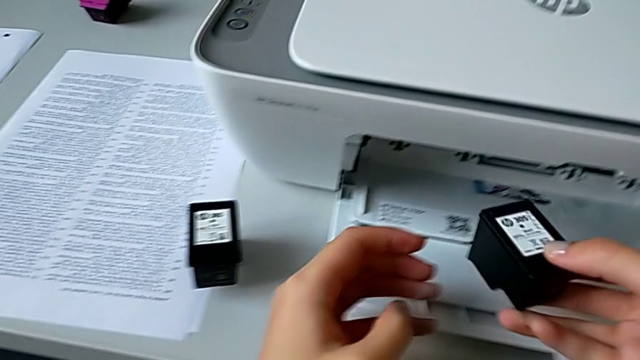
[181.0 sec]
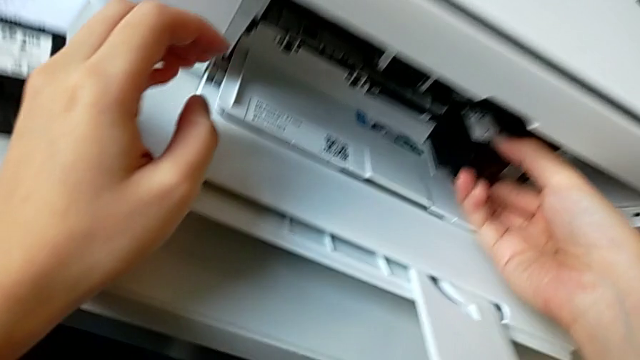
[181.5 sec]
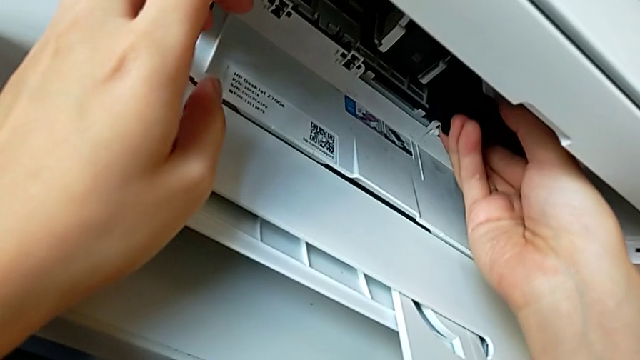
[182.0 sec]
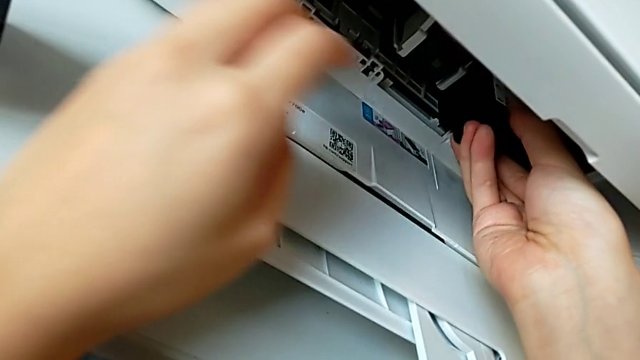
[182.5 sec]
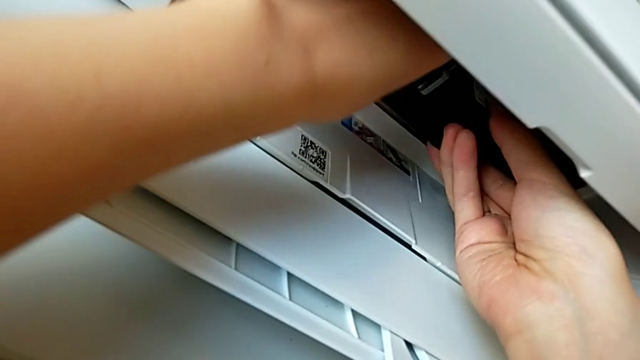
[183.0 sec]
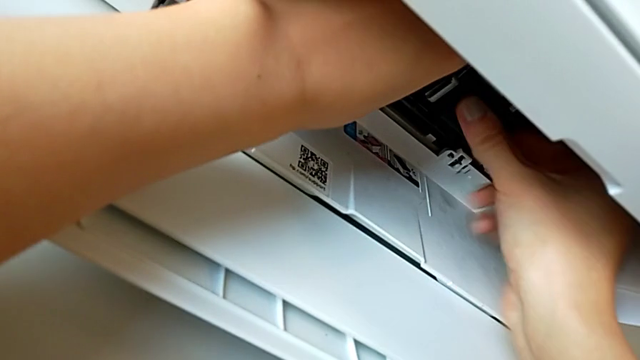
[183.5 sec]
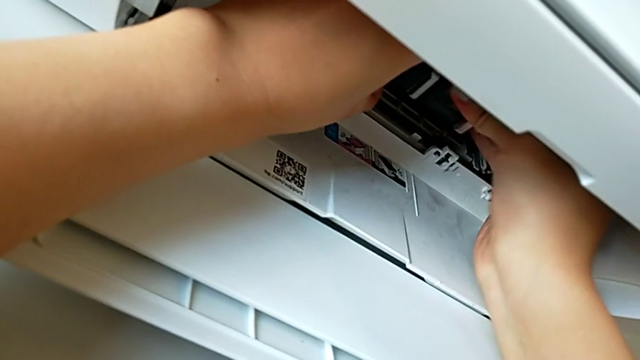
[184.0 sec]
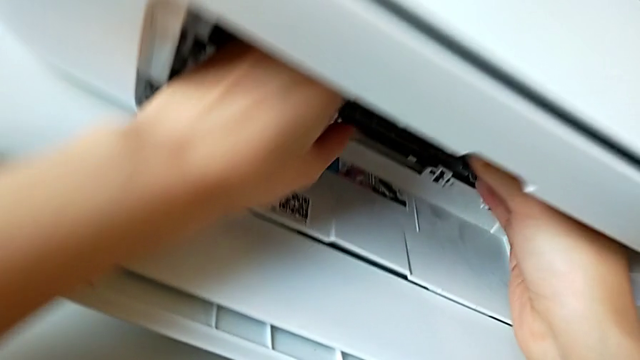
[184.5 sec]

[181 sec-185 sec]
The camera wearer is exchanging the black ink cartridge. They begin to insert the new ink cartridge.

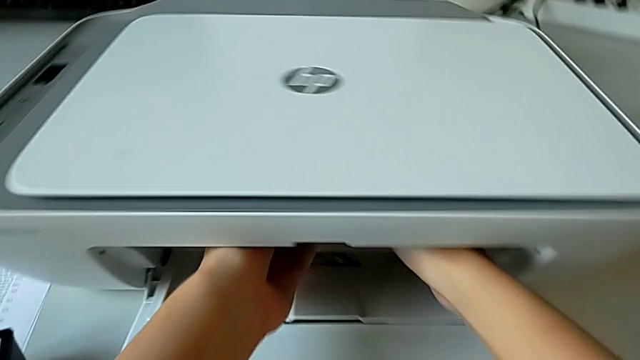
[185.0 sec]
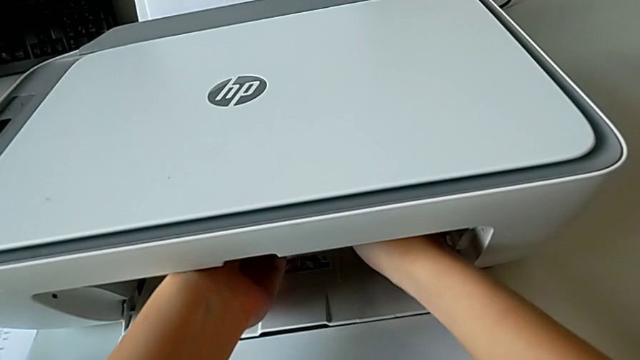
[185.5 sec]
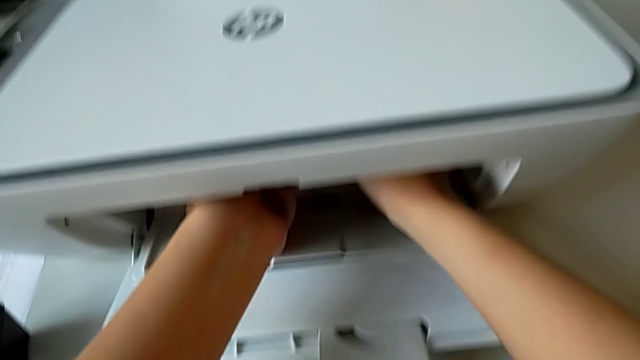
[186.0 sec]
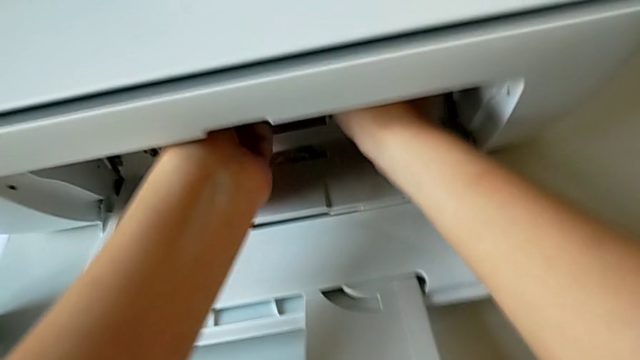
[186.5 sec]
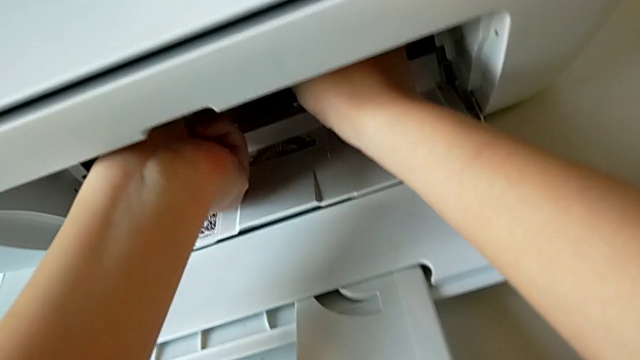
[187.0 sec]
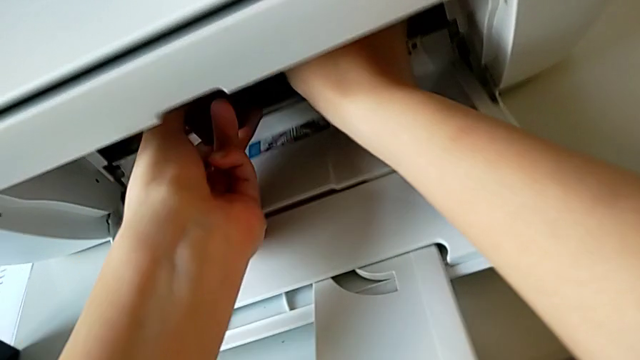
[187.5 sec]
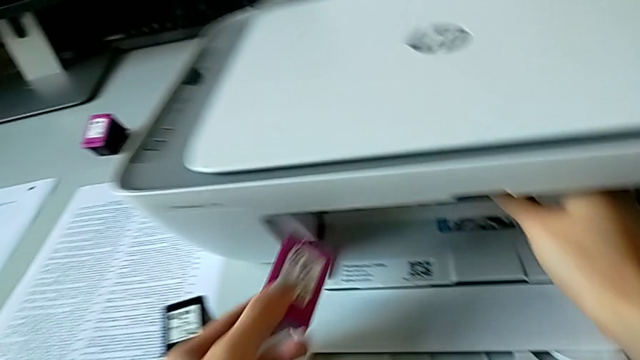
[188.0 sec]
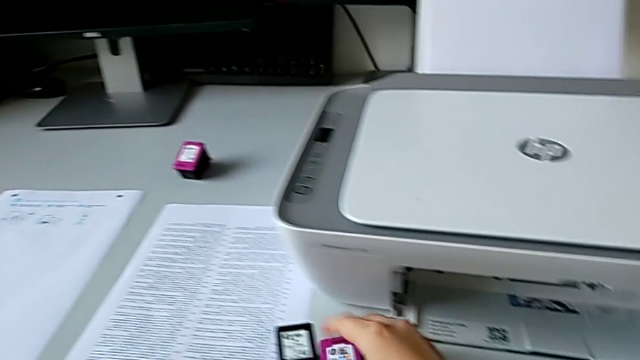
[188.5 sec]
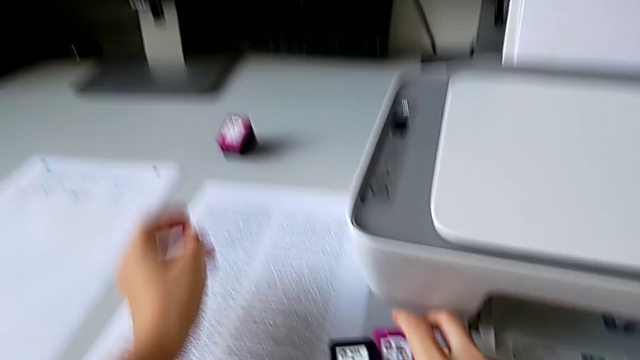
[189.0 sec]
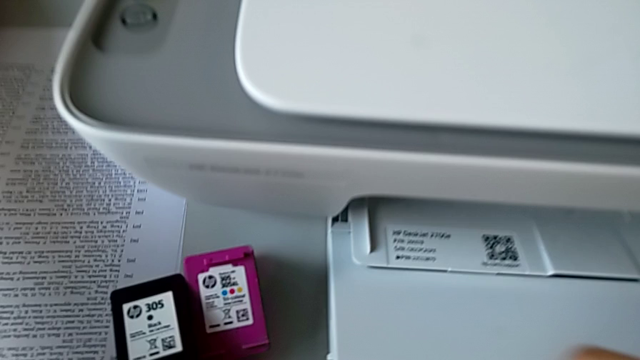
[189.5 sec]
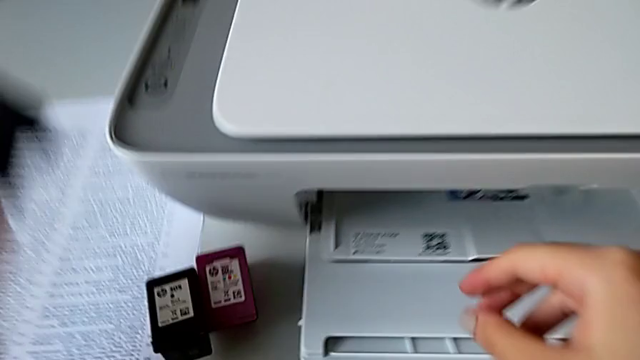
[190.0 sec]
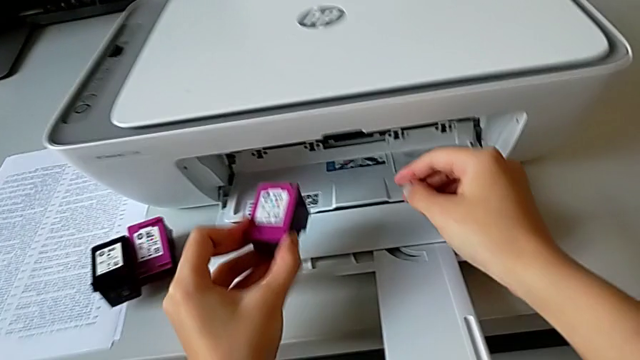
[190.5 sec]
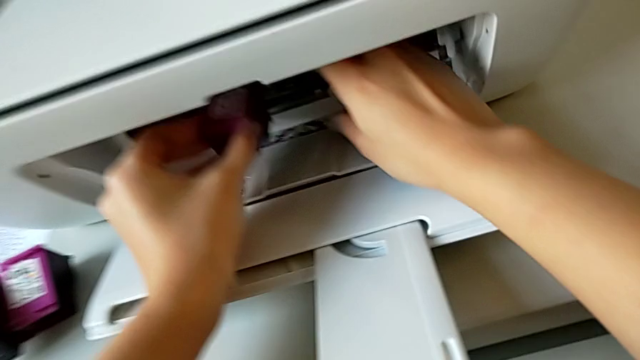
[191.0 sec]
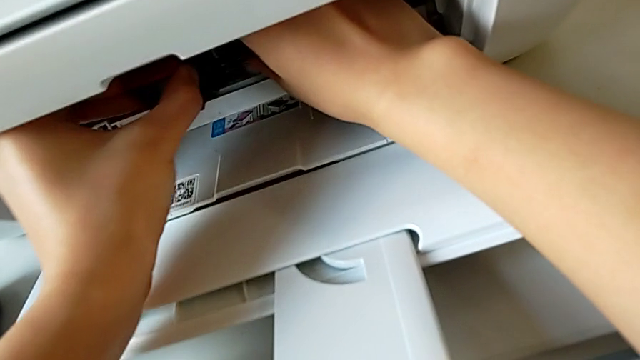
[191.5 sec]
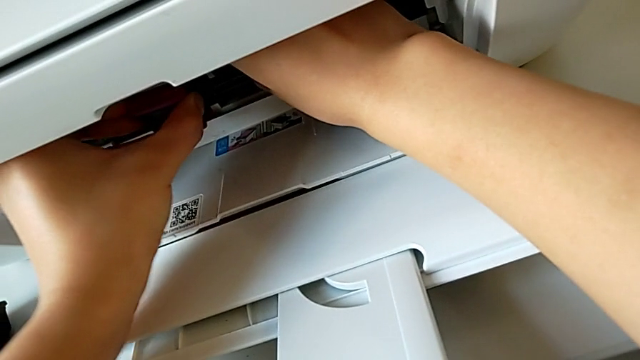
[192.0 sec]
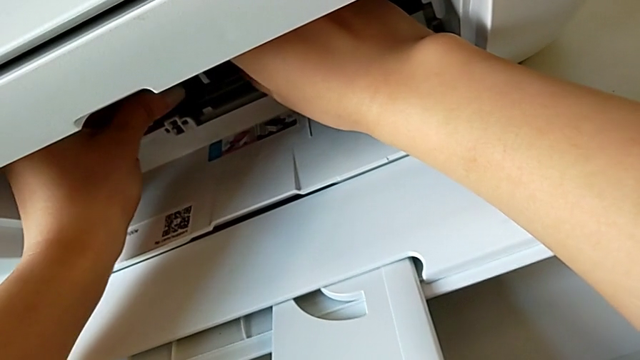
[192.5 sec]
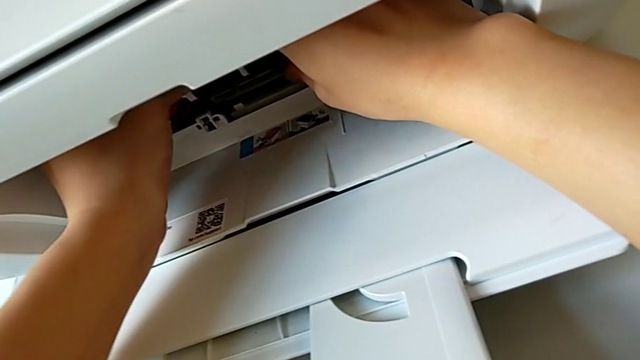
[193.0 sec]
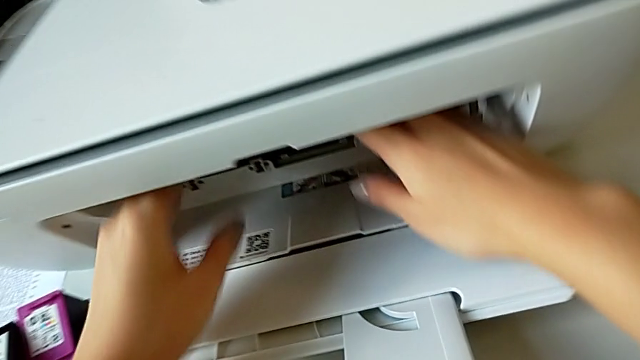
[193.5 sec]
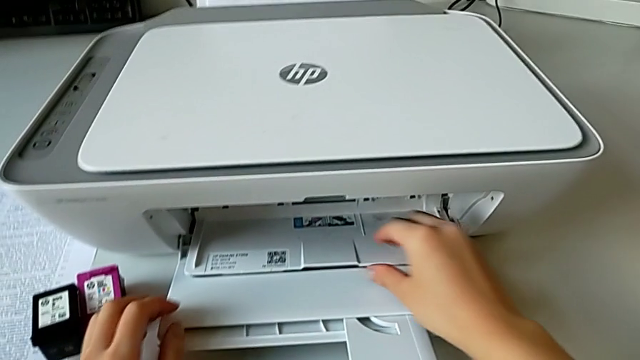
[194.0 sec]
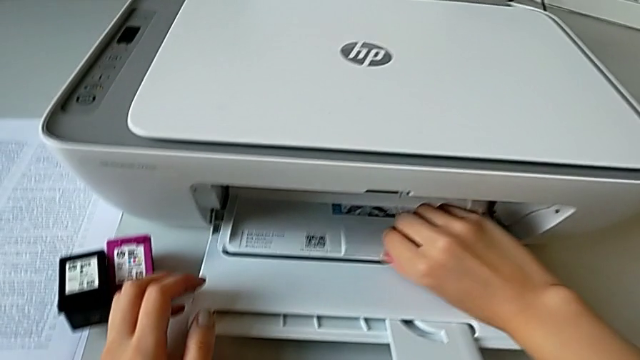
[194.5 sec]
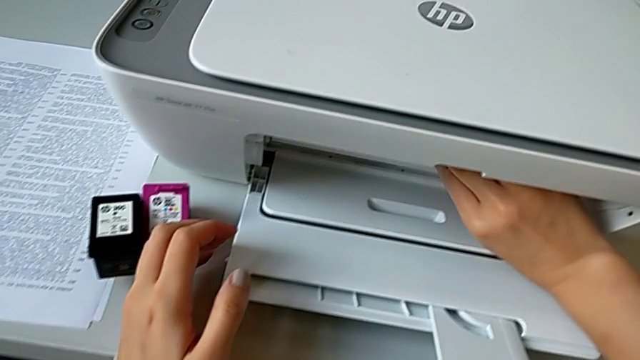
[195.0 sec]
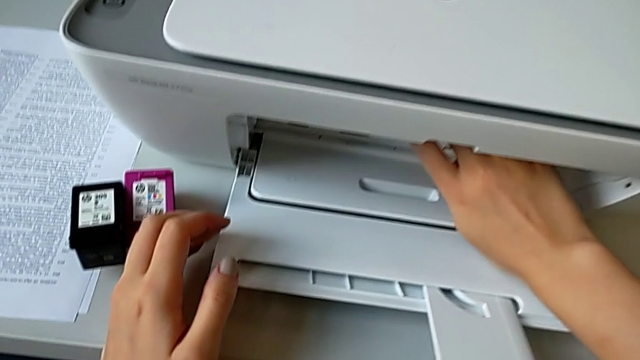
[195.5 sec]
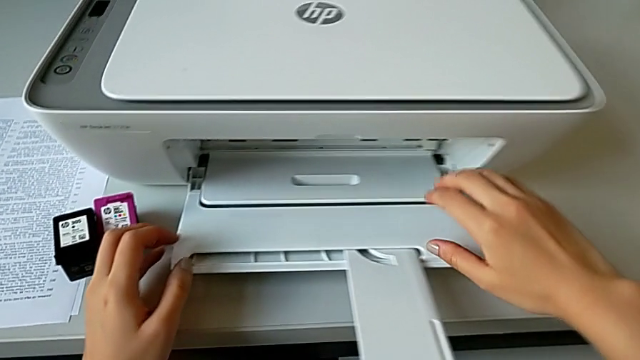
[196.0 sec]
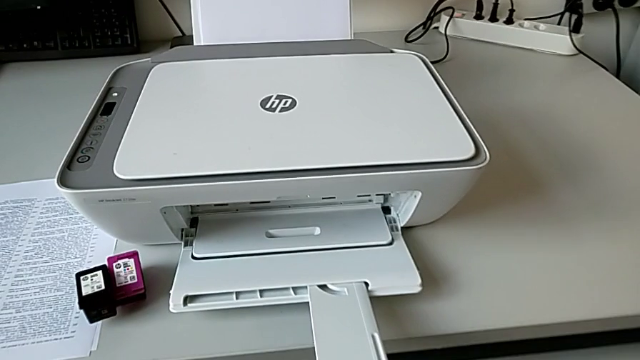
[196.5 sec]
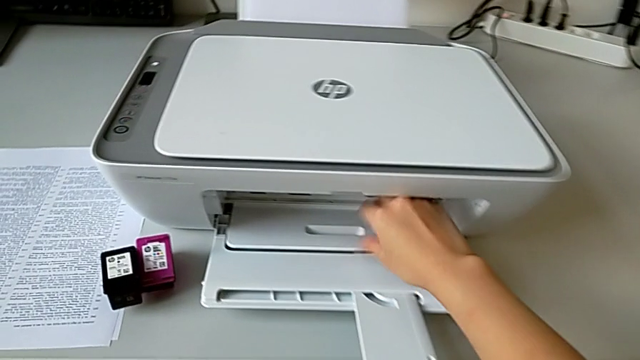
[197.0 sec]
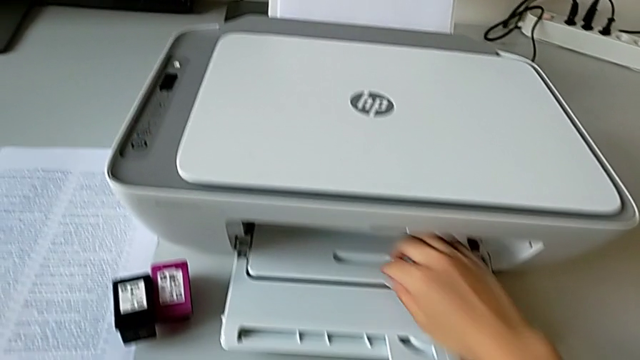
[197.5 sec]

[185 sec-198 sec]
The camera wearer exchanges the colors cartridge container. They insert the new ink cartridge, grab it, insert it and close the cartridge gate.

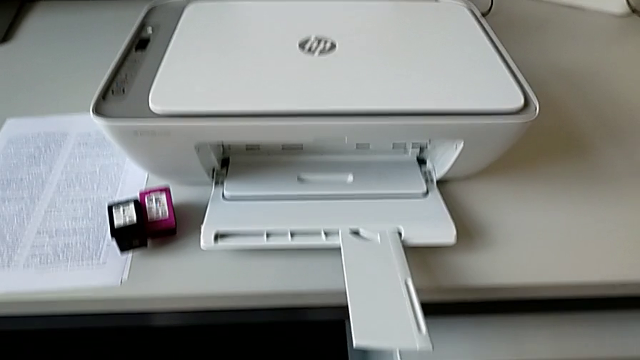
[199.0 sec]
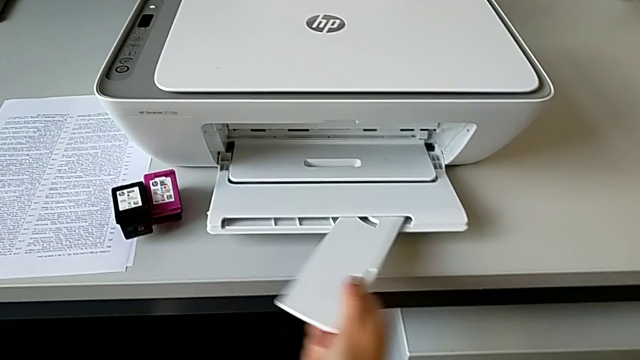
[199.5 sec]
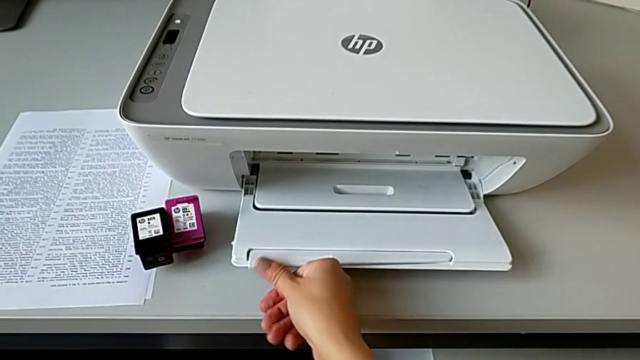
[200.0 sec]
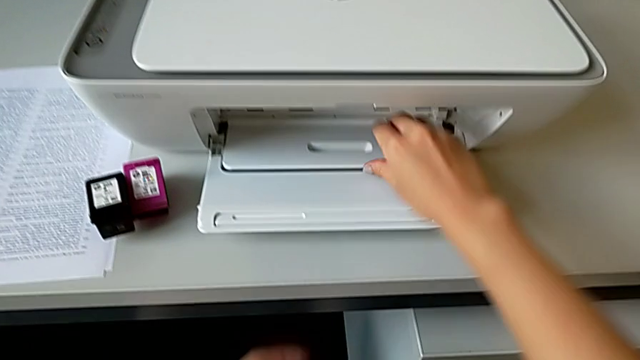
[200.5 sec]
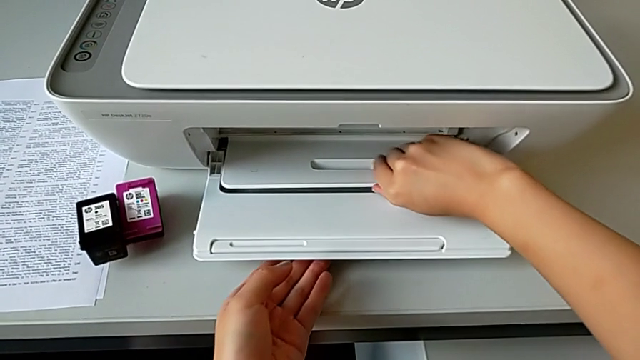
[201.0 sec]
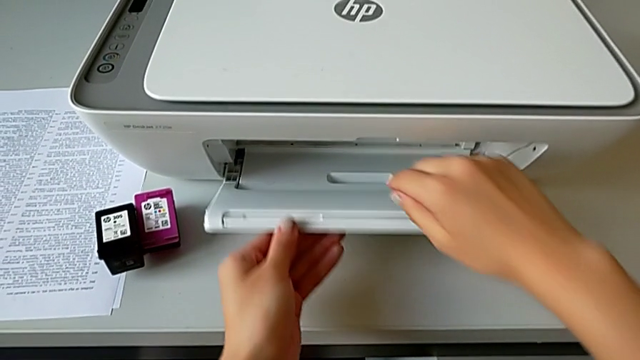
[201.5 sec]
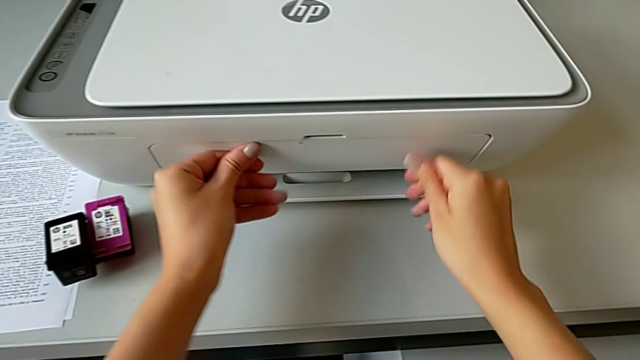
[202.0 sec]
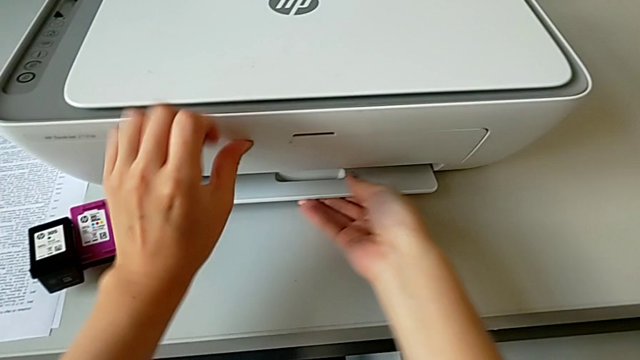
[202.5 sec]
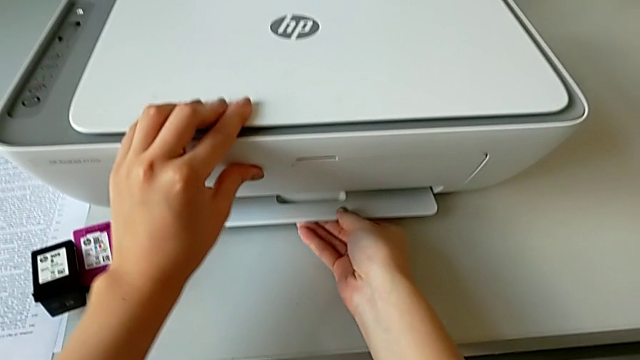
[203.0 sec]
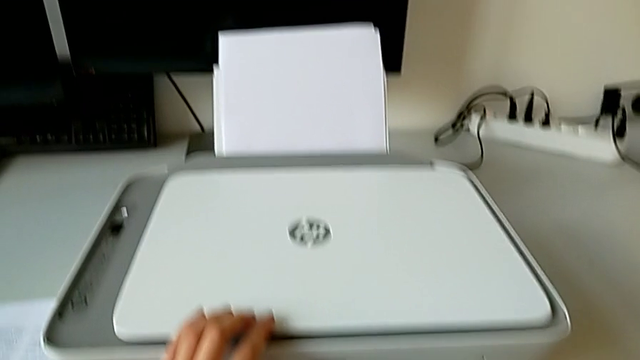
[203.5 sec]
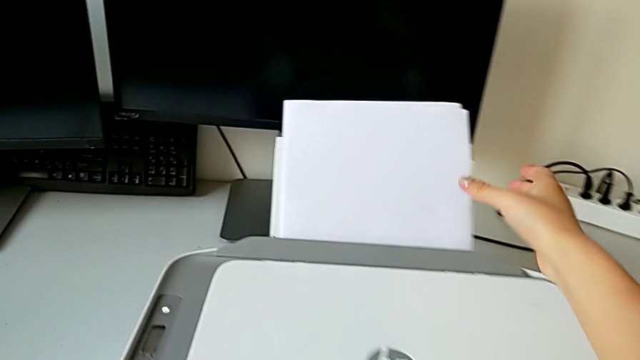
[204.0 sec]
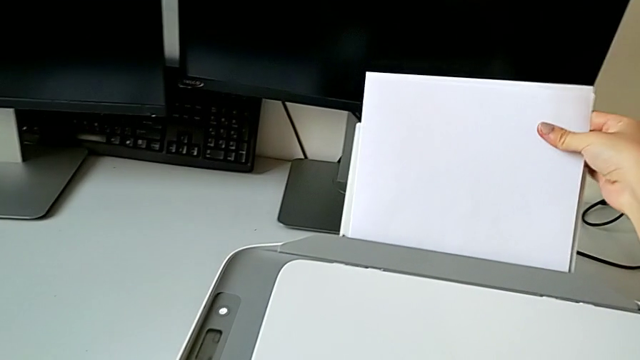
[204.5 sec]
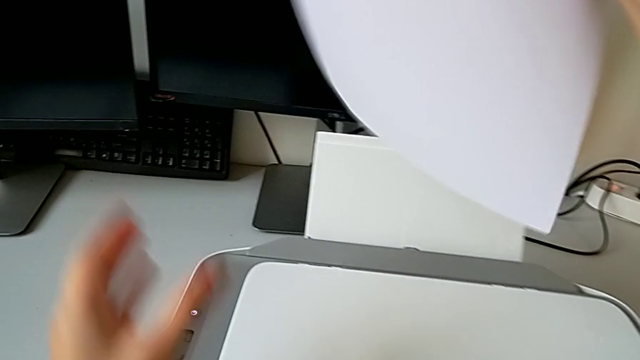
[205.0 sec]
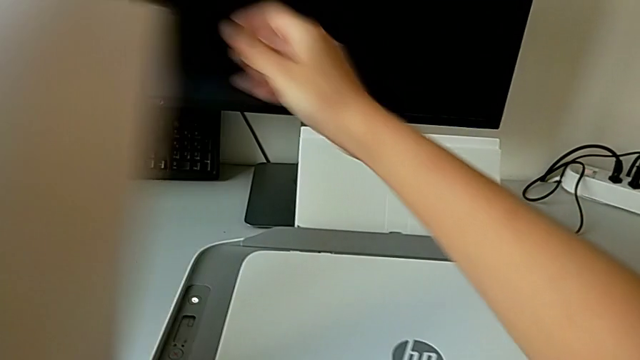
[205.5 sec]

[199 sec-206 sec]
The camera wearer is closing the whole printer. They keep closing the paper tray and withdraw the paper stack.
